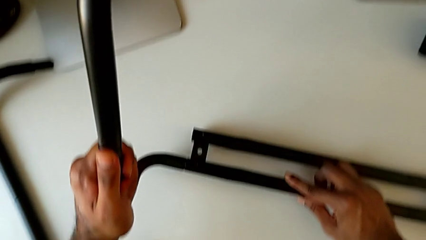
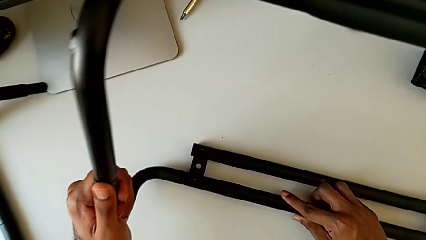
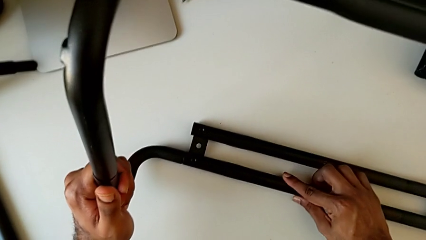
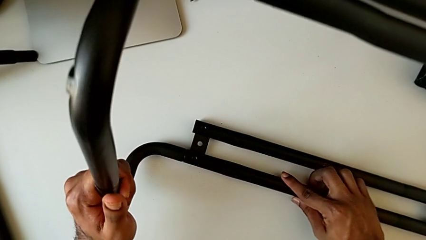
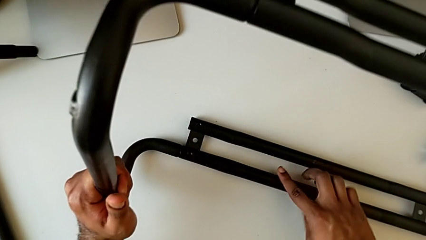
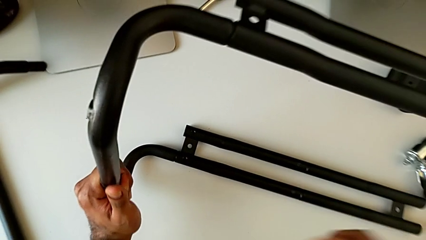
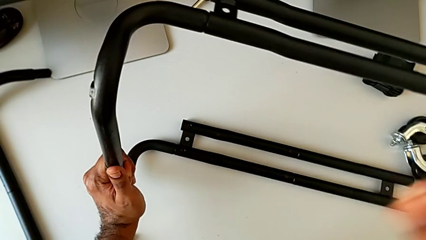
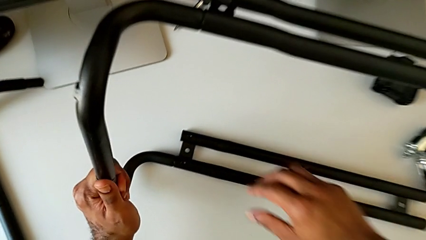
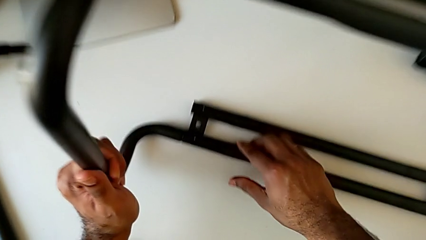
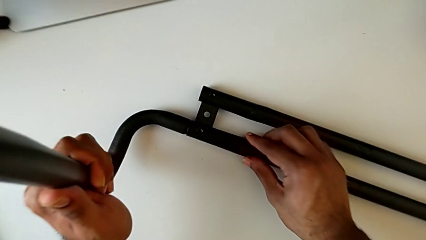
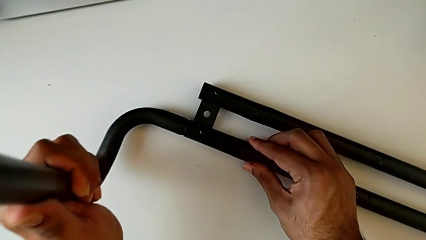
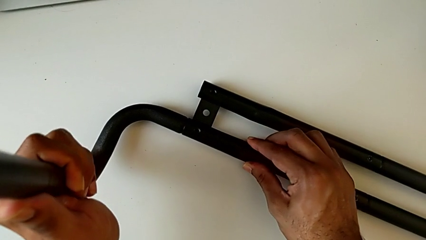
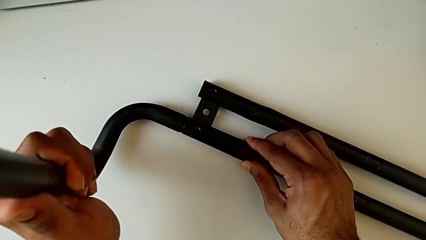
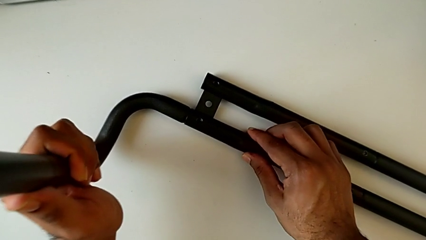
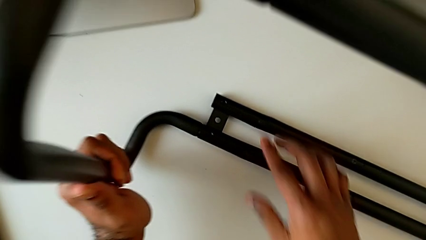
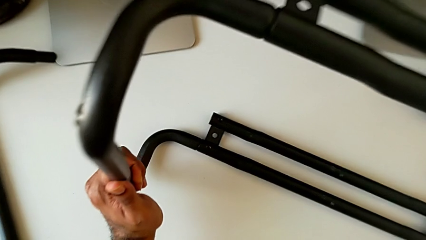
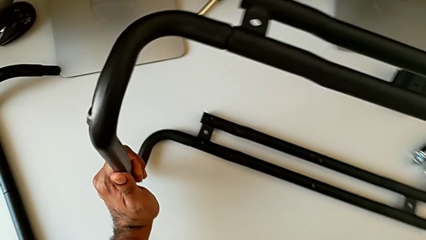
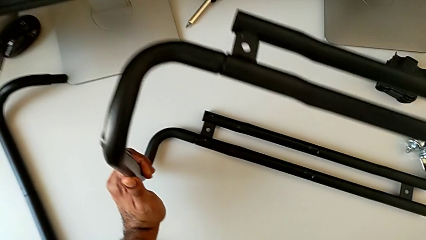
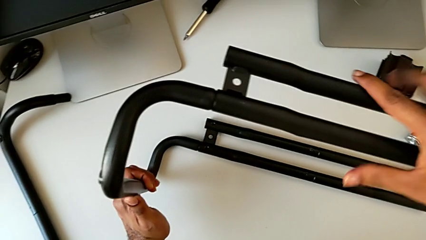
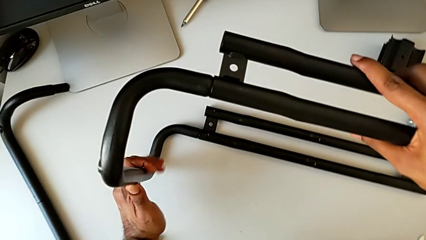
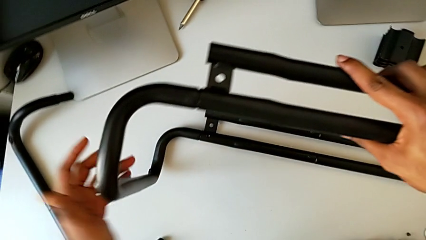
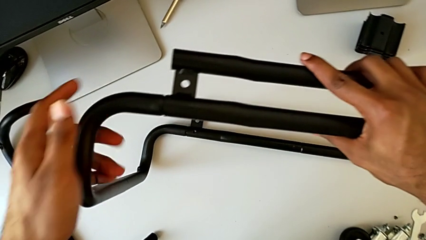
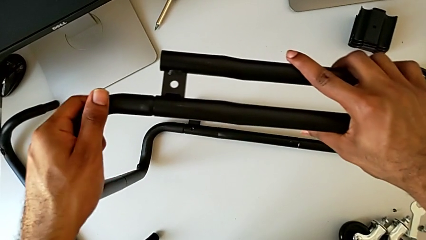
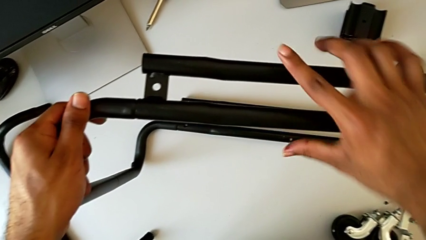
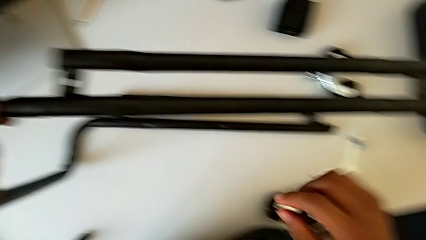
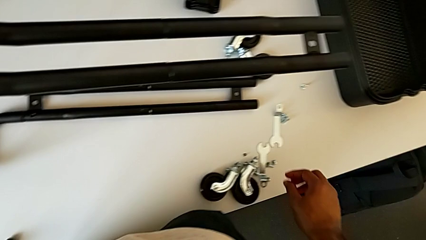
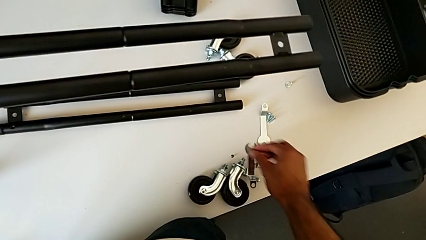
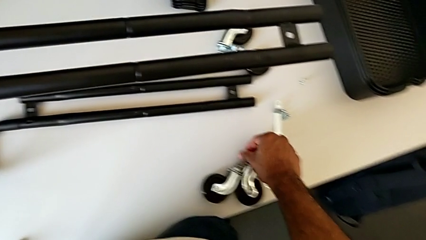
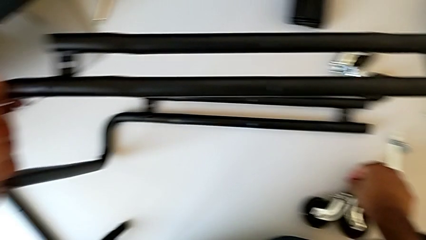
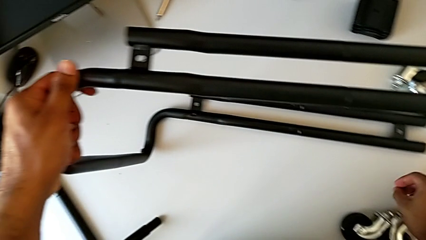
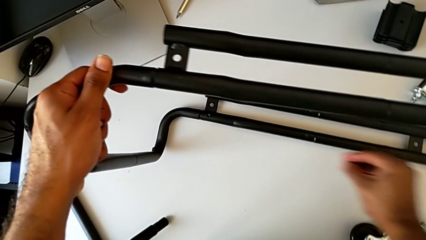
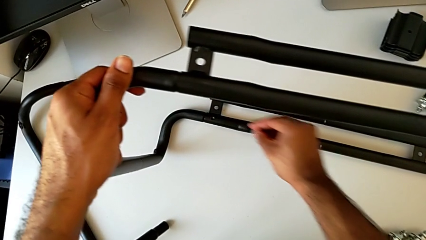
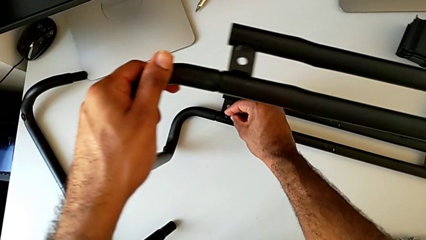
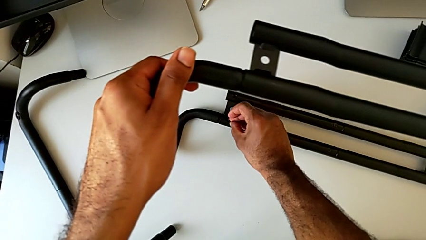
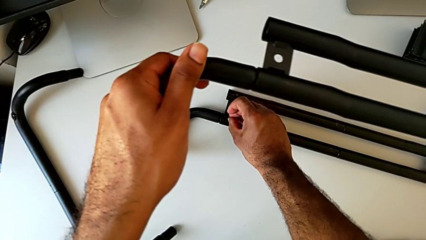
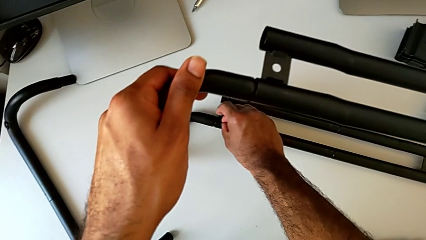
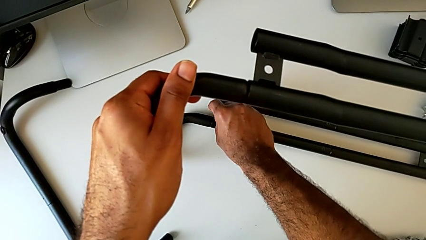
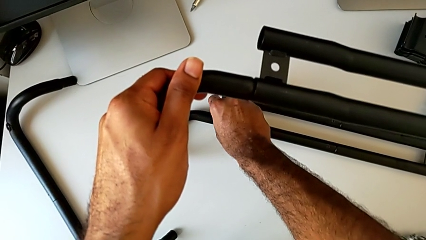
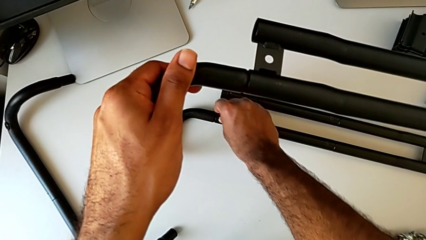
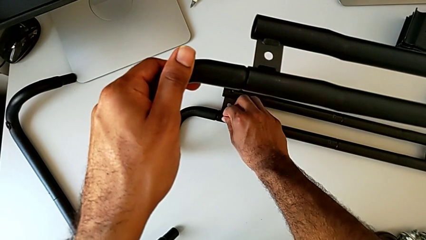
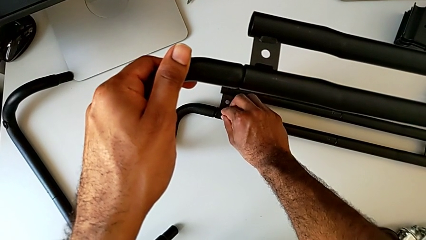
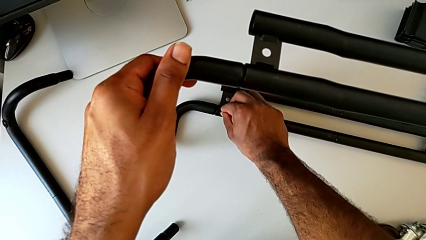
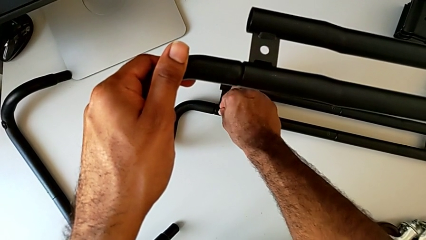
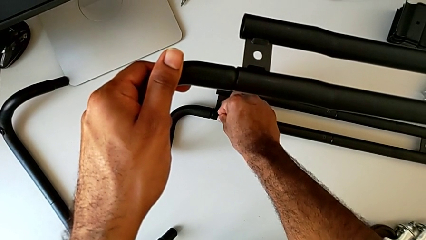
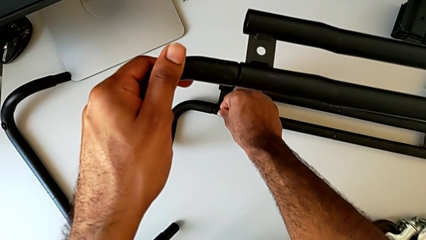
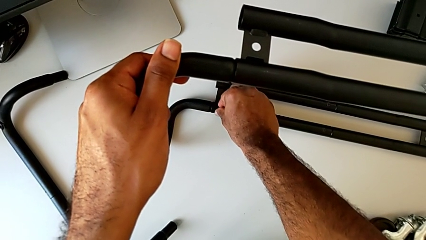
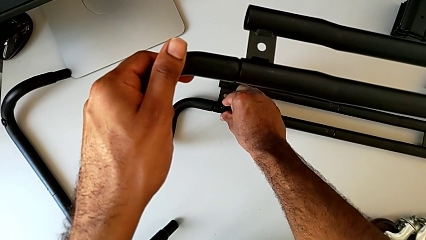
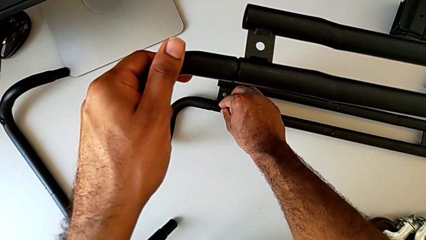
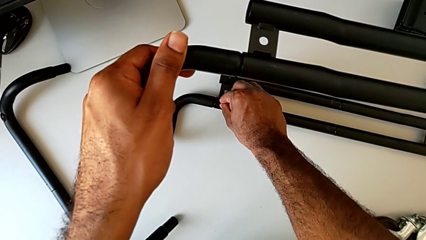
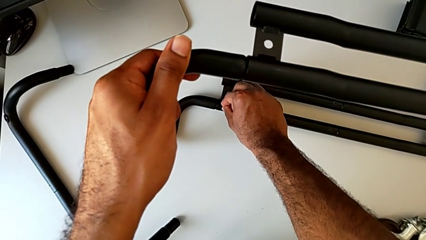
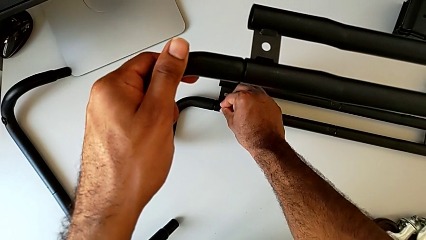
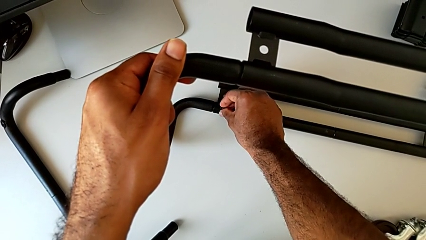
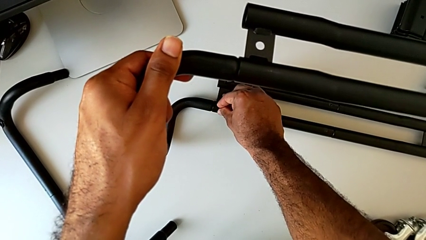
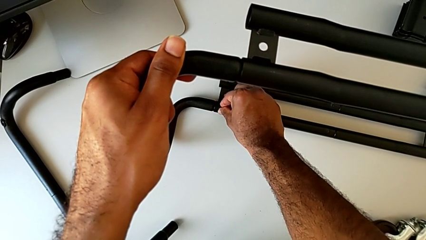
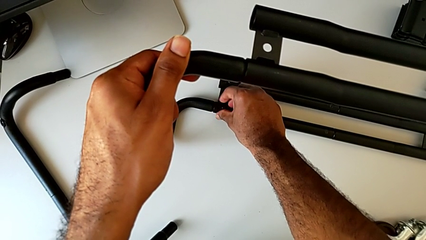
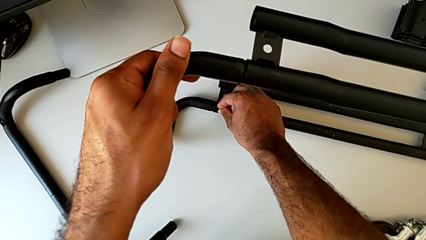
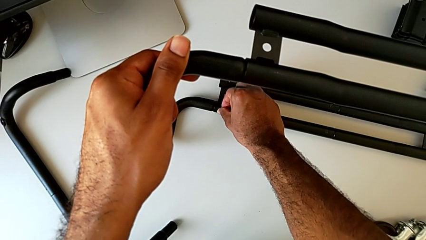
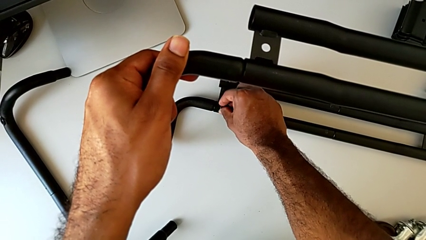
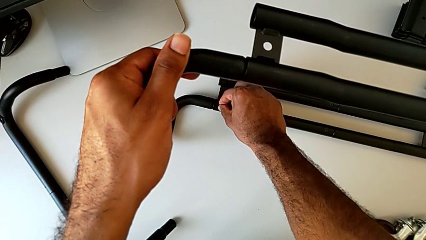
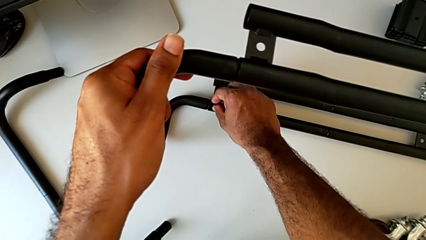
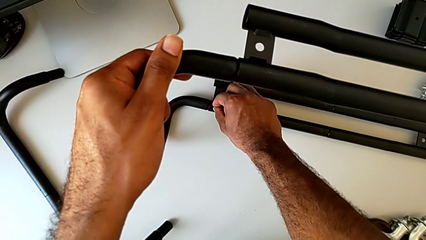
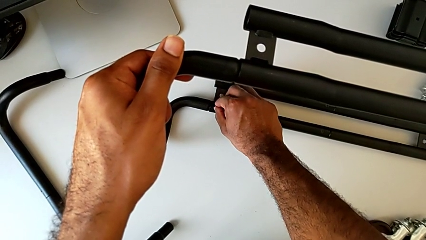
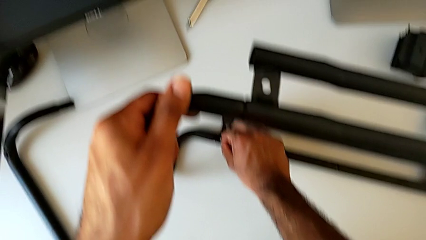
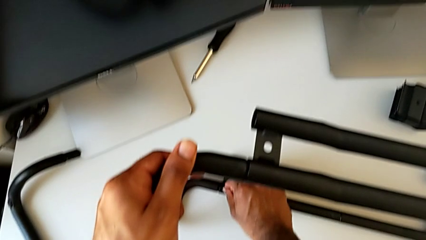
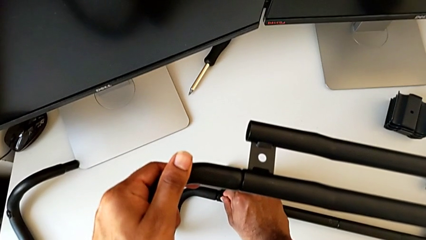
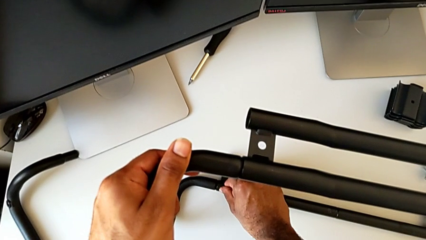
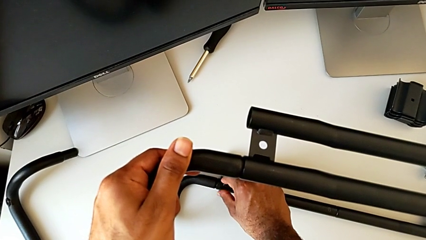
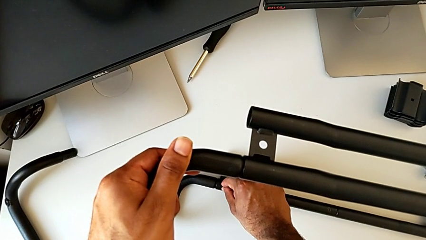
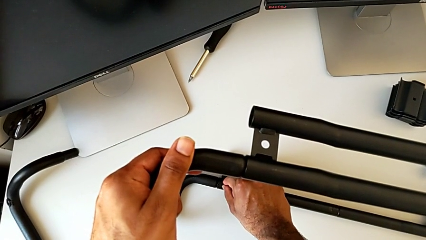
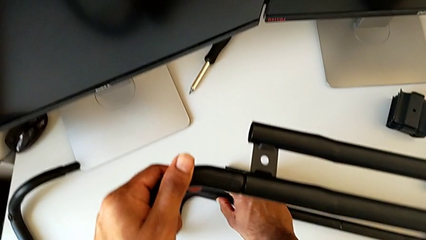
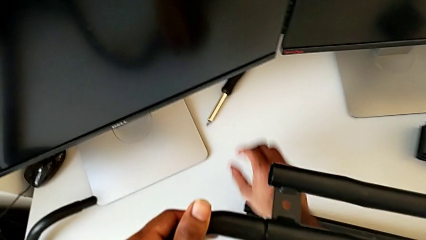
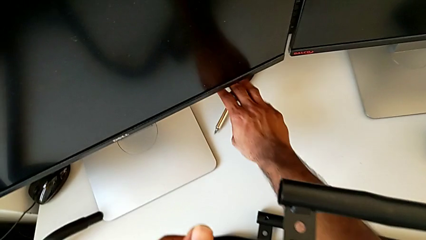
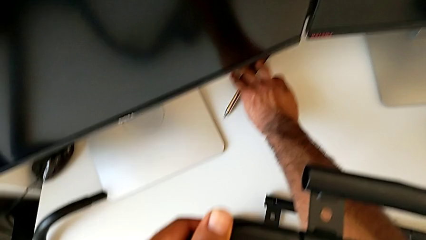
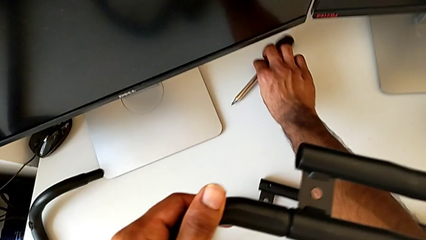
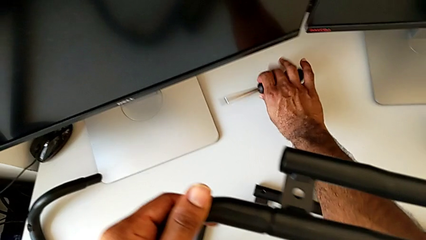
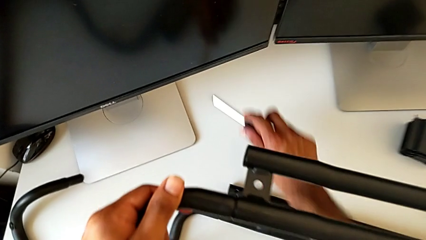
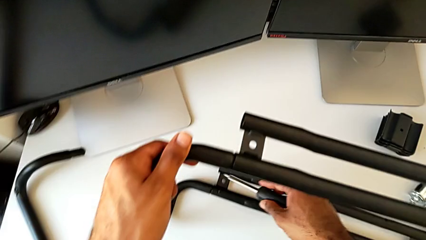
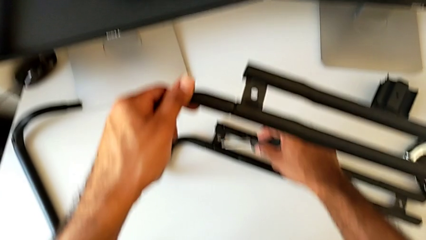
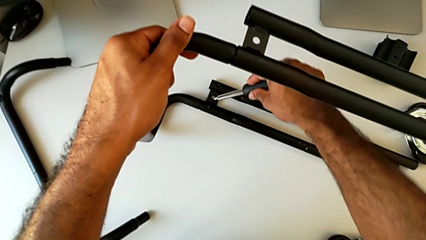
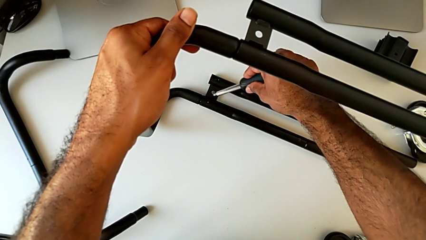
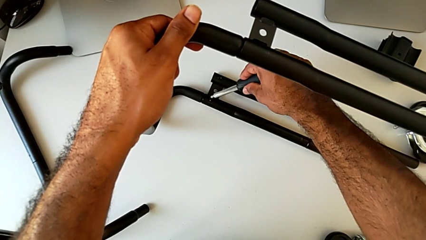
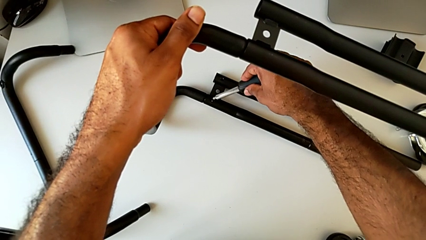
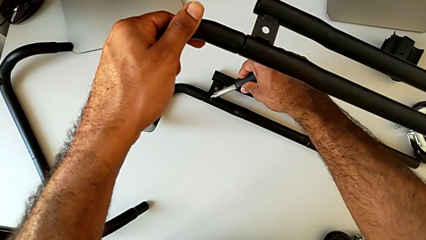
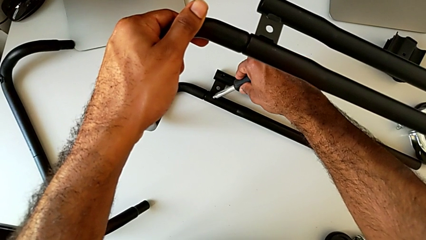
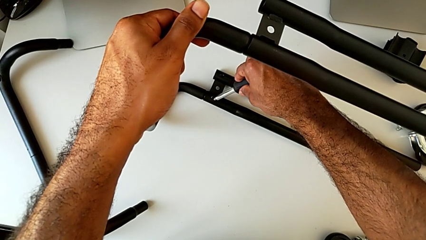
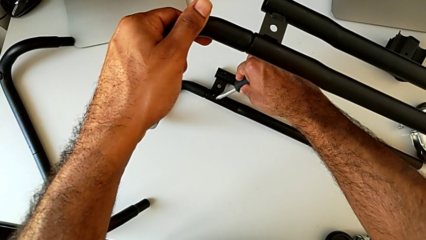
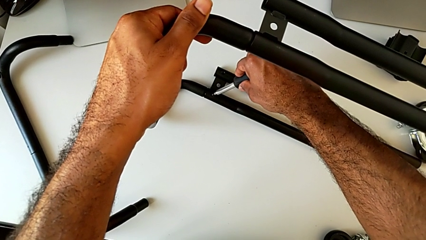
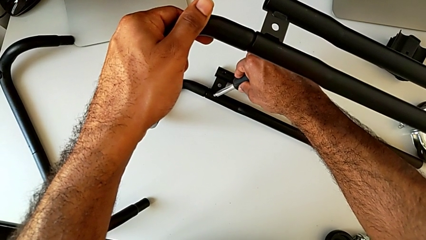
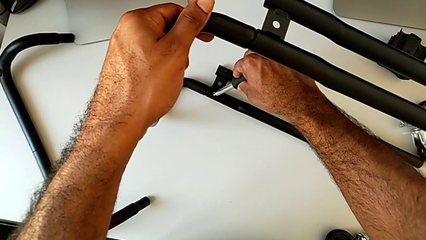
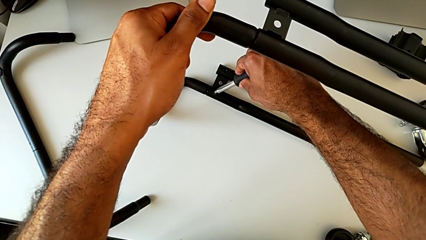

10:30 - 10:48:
The camera wearer is assembling the base frame with the side bars. They align the leg, grab the first screw, approach it, insert it and screw it. They grab the screwdriver, lift it and insert it.
